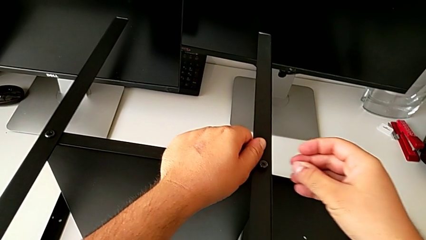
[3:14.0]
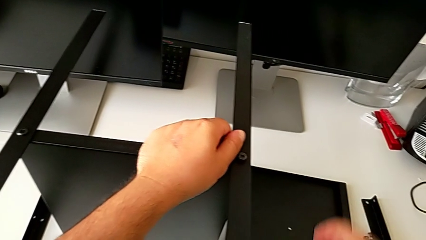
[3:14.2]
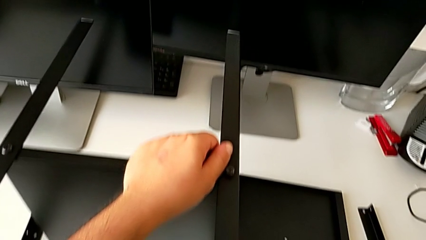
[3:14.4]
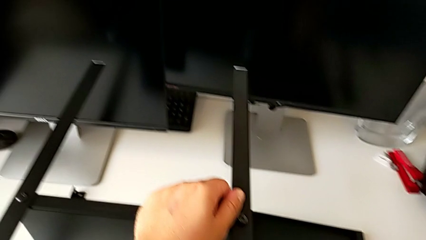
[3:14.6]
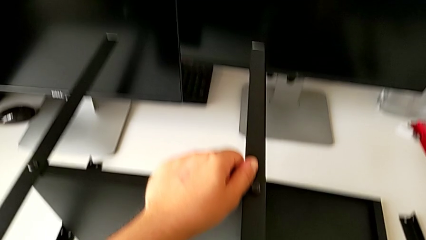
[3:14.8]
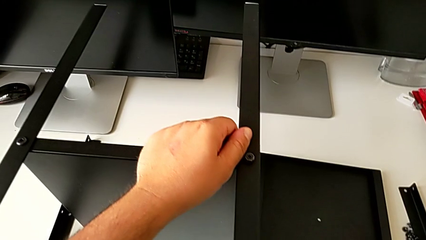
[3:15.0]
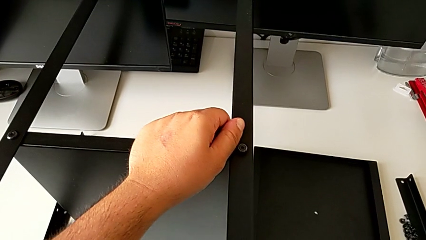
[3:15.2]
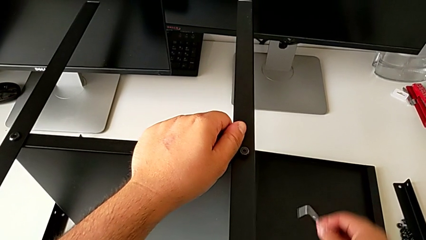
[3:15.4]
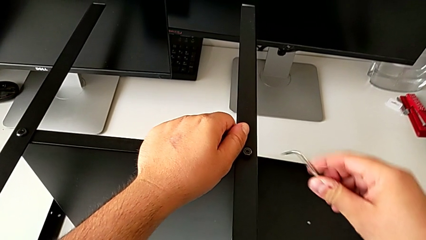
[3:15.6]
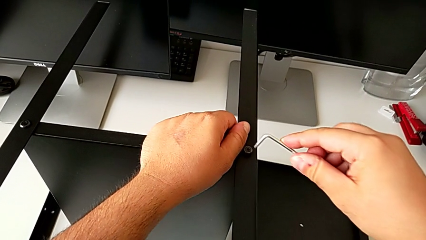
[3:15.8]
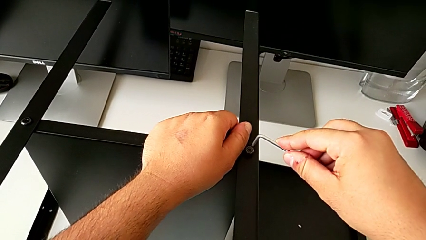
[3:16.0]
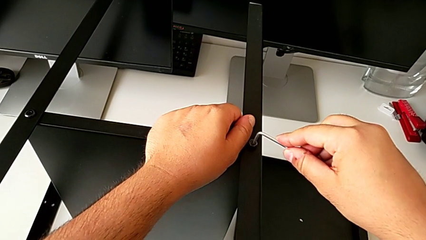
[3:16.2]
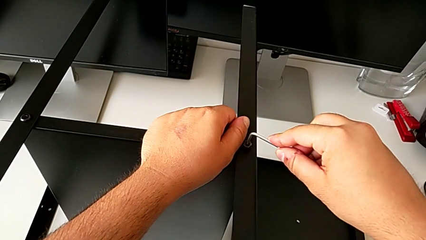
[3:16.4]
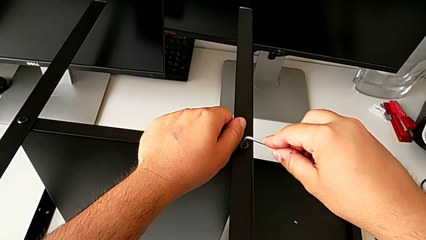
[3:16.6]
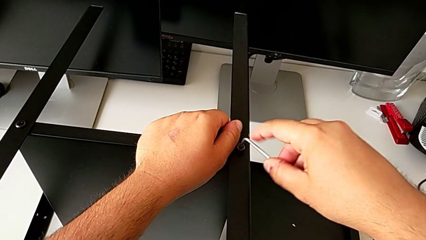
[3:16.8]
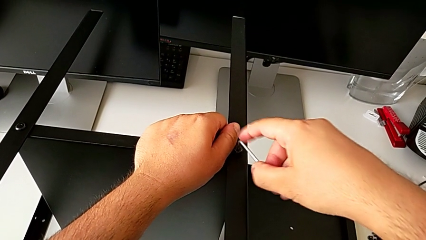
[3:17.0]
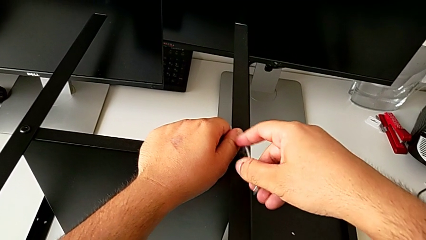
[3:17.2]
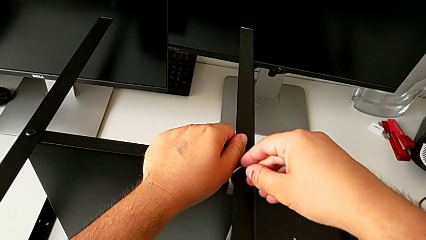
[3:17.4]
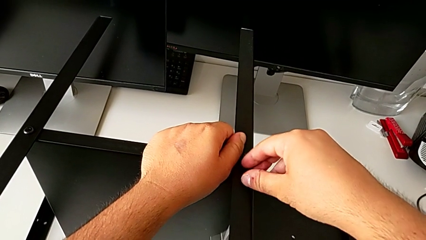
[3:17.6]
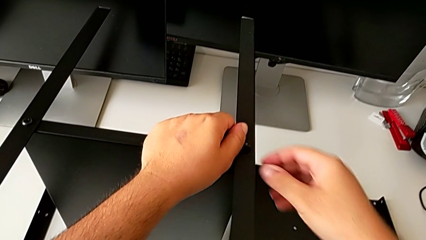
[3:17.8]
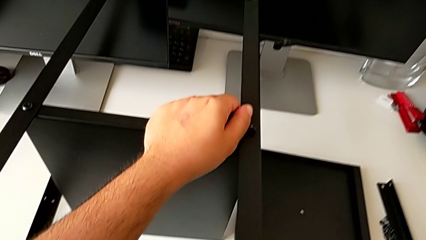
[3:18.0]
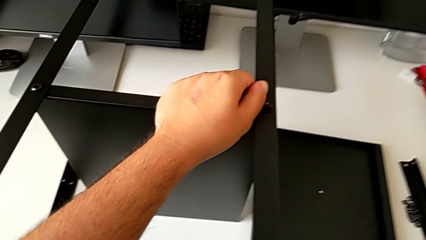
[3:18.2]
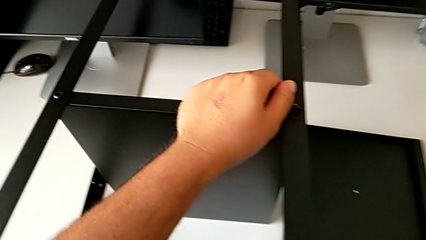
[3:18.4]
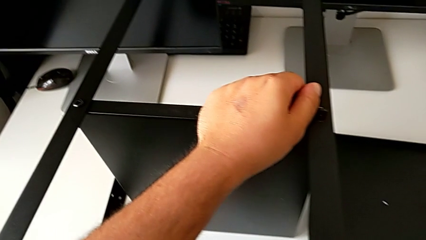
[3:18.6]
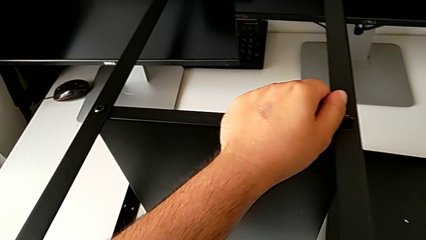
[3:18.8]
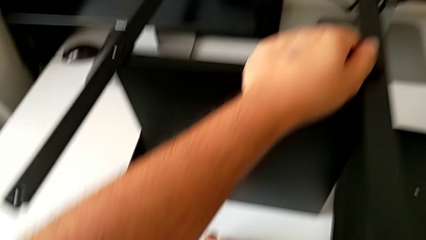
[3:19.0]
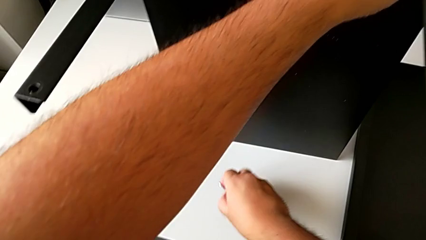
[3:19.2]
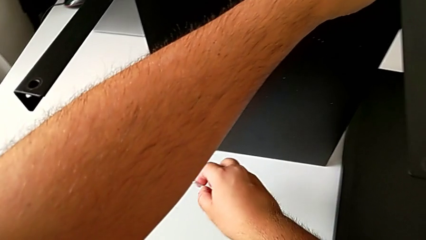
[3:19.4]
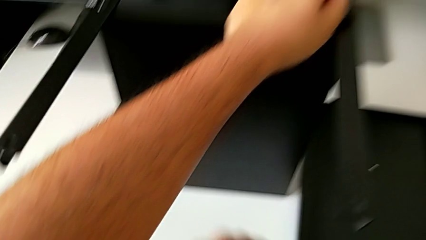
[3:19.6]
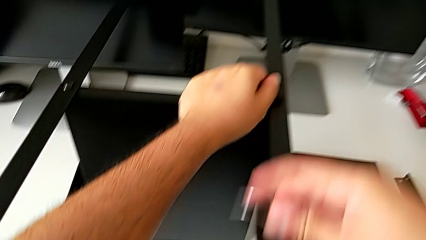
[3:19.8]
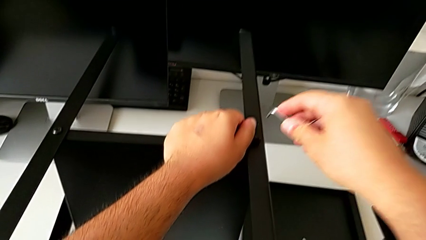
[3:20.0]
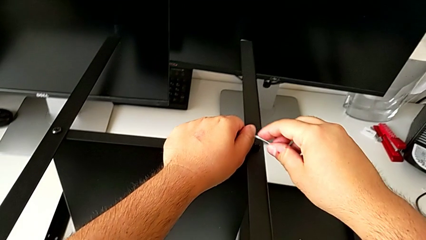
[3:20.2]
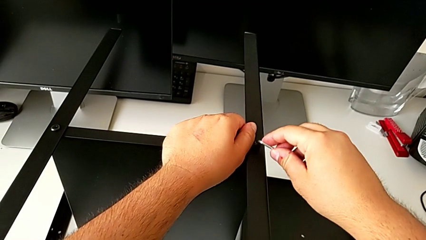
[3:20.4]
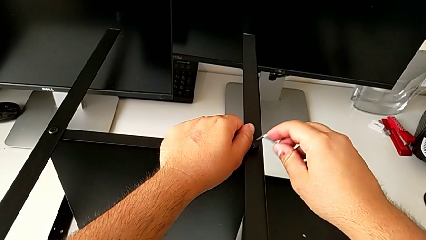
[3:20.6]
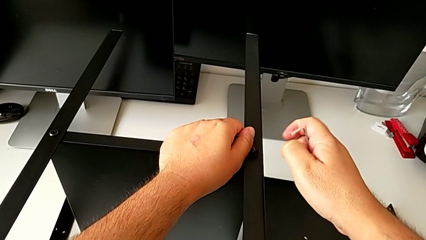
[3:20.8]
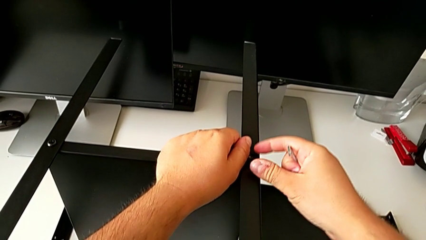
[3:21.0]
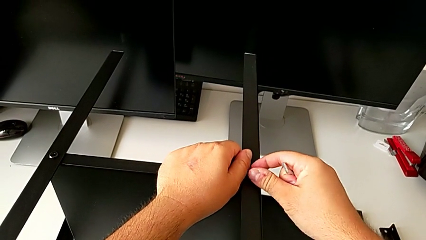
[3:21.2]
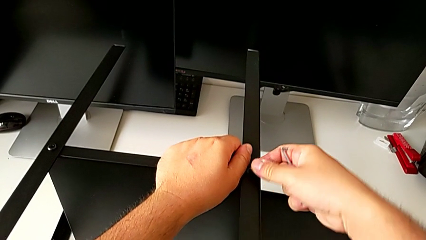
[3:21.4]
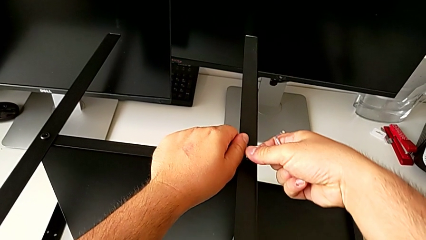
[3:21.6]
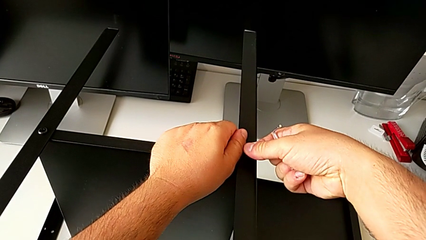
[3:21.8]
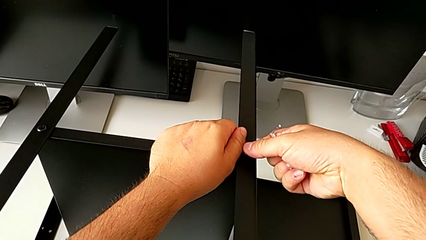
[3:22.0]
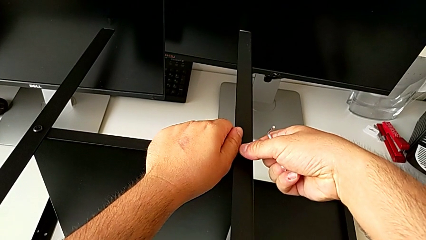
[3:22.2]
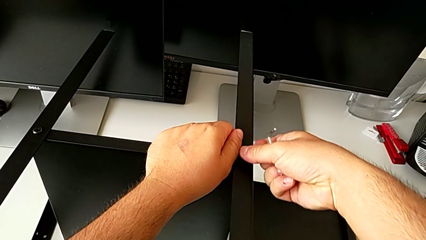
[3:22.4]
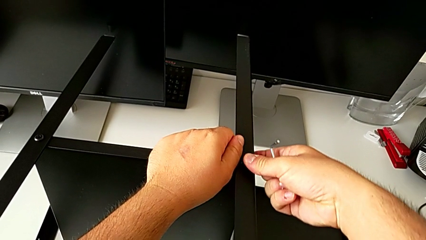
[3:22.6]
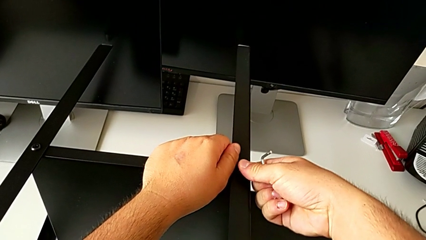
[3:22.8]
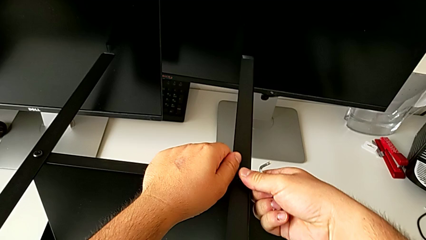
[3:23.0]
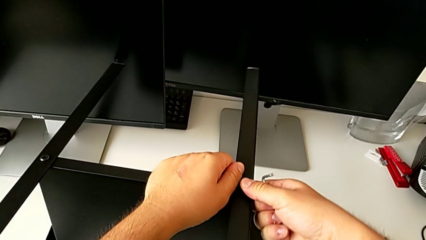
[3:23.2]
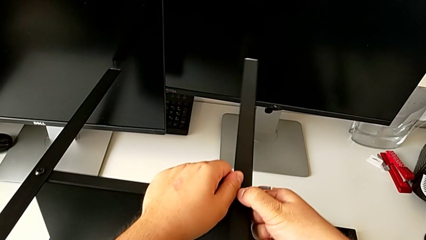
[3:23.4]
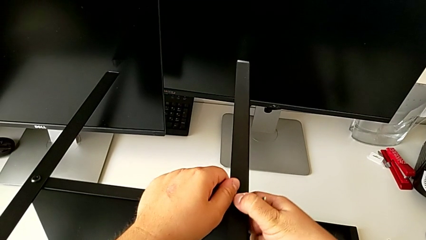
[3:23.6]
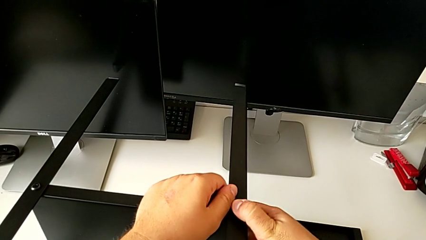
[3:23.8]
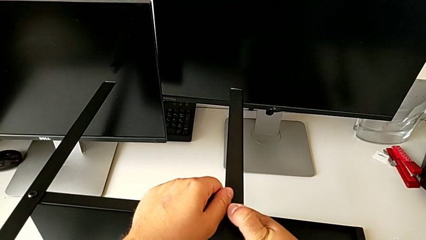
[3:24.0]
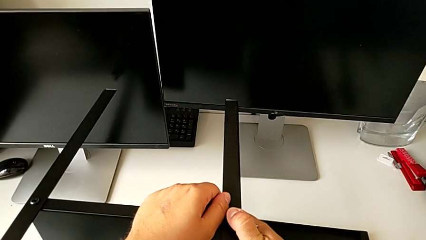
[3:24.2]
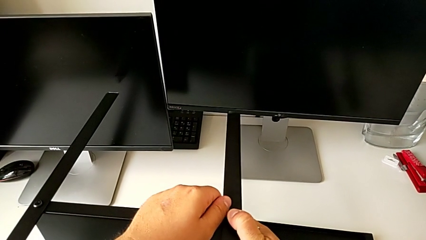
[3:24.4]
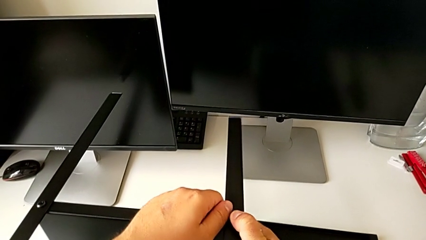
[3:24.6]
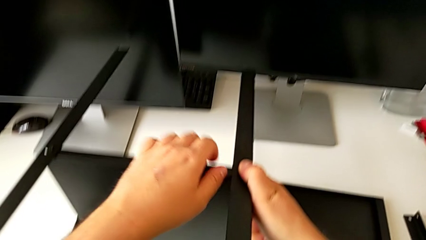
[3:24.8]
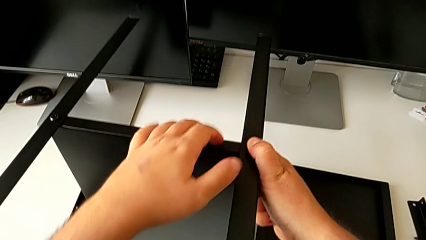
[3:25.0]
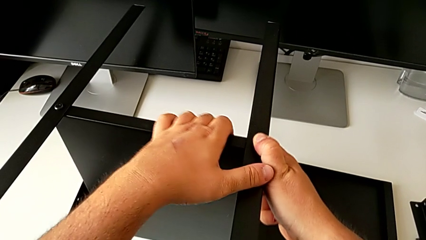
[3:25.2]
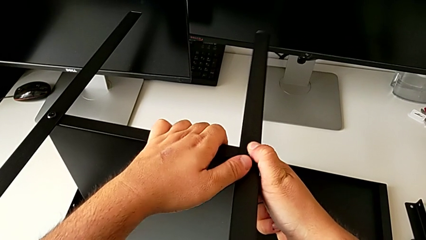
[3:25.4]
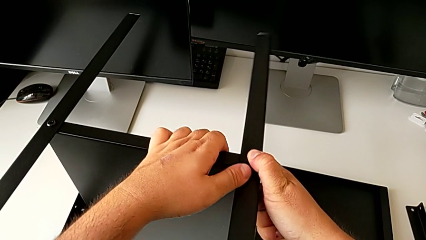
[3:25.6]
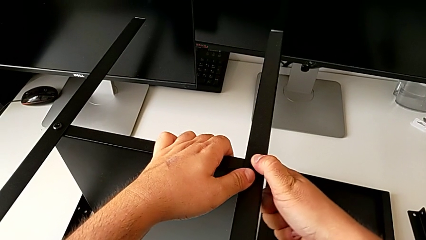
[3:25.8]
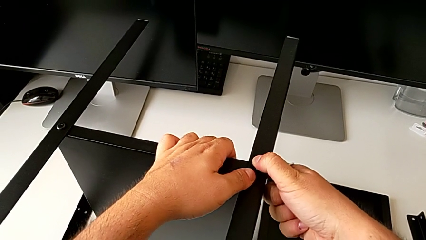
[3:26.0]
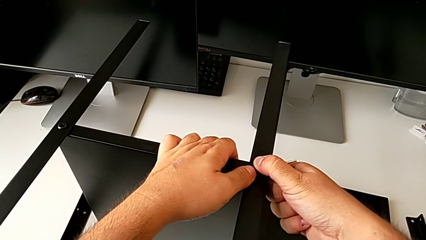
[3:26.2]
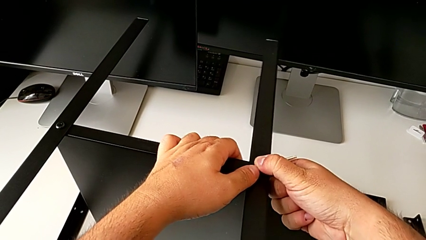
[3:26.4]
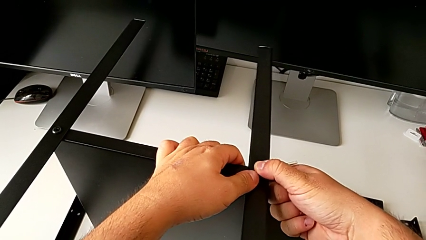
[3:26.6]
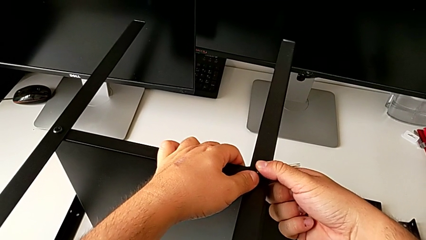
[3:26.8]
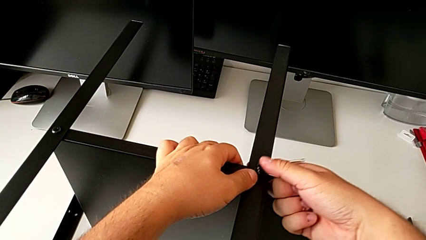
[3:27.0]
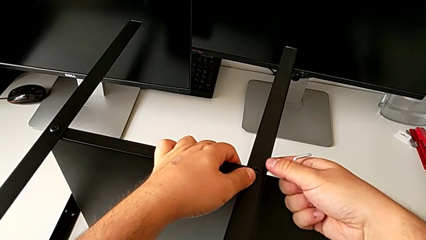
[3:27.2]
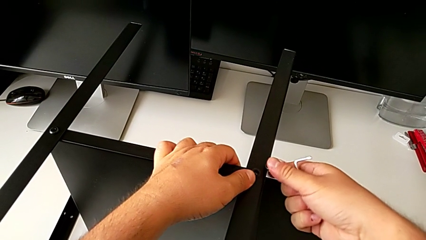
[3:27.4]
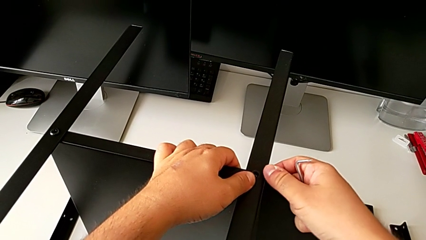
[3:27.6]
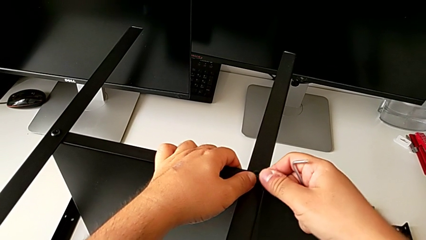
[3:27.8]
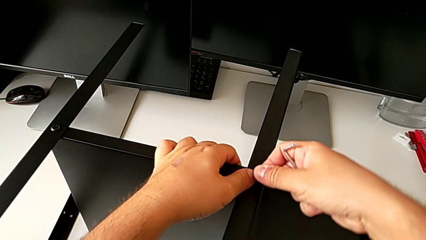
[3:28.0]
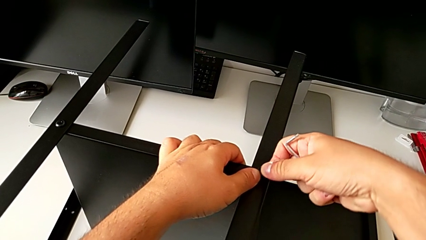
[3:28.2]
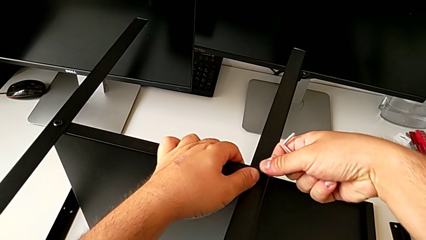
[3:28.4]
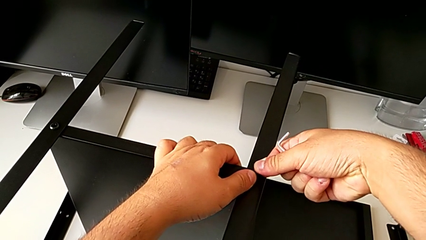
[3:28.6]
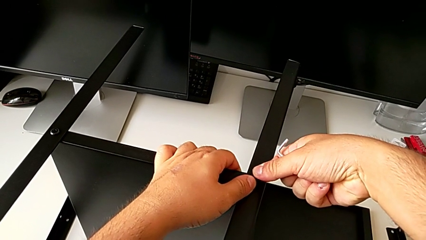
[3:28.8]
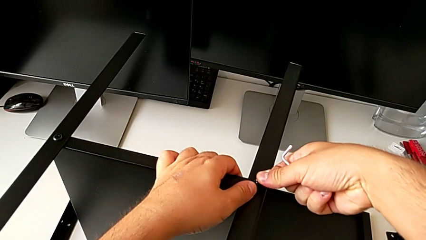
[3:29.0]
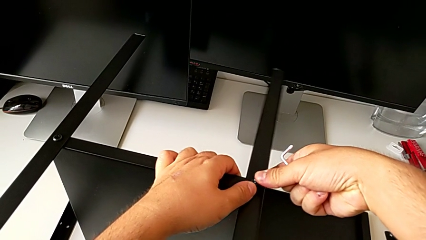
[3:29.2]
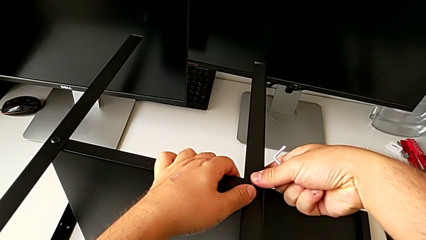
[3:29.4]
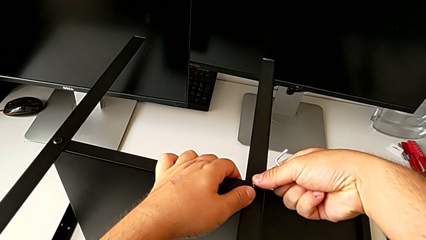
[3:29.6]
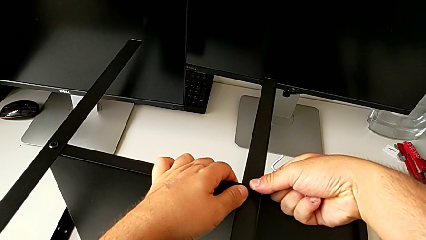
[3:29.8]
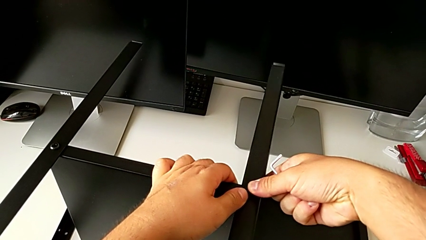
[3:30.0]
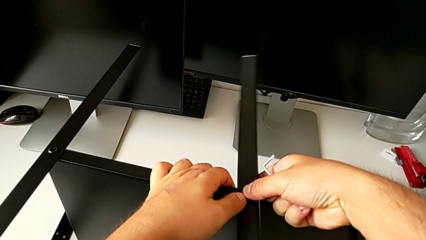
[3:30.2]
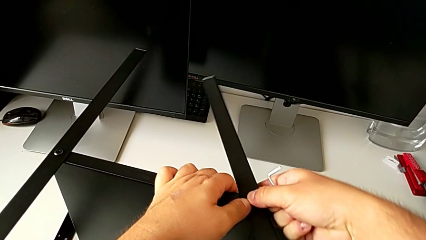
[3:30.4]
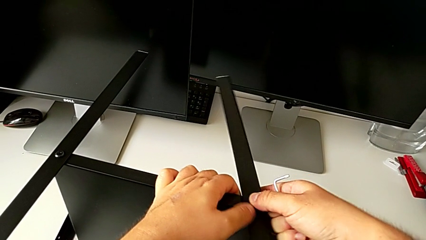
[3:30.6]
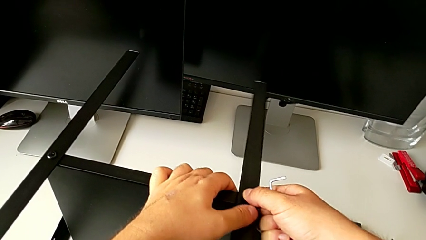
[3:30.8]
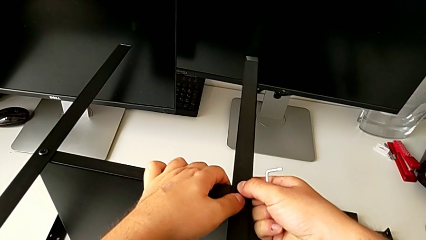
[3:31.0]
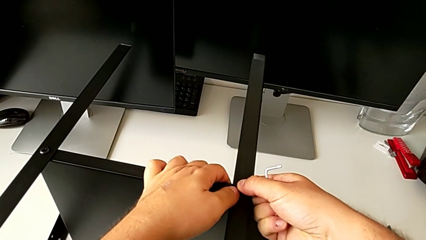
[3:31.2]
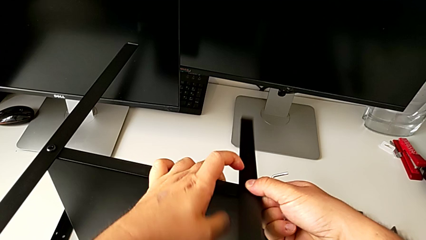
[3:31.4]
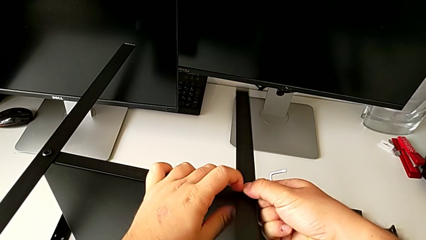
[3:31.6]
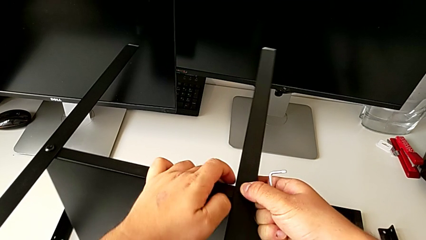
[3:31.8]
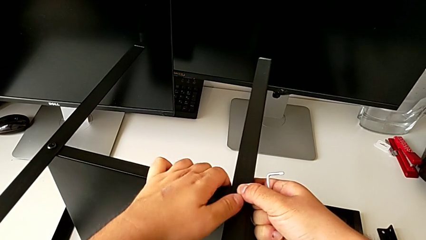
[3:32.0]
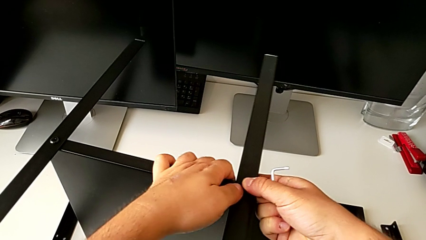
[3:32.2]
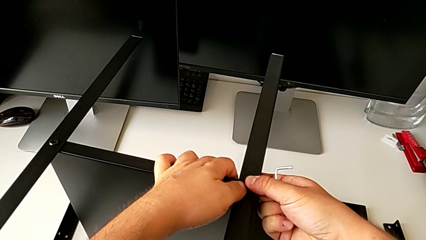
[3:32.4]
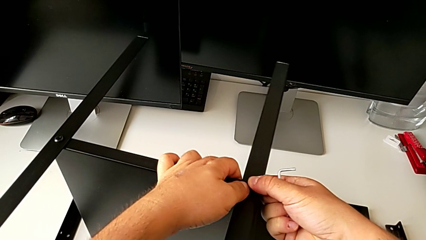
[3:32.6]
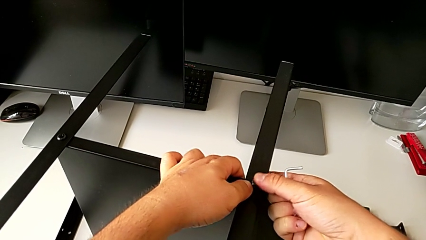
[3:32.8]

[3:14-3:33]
The camera wearer is assembling the second leg of the shelf. They grab the Allen wrench, screw the hex socket head, place the Allen wrench and align the leg.
